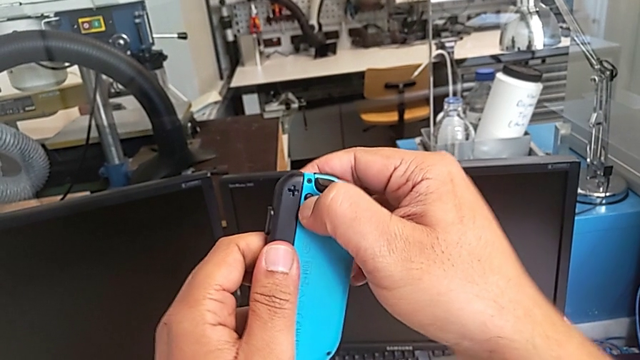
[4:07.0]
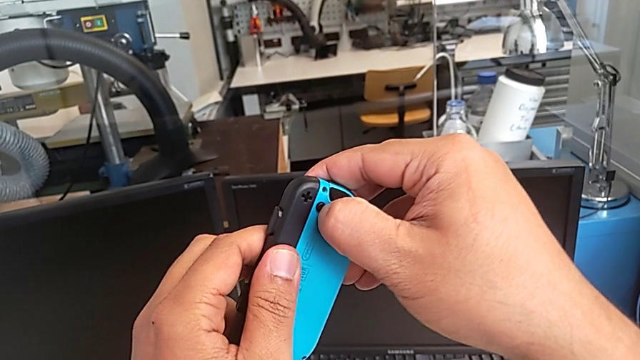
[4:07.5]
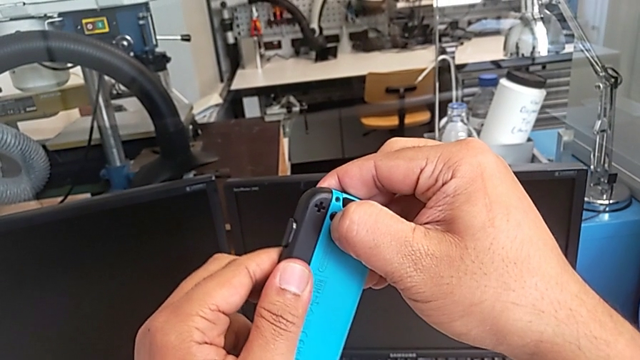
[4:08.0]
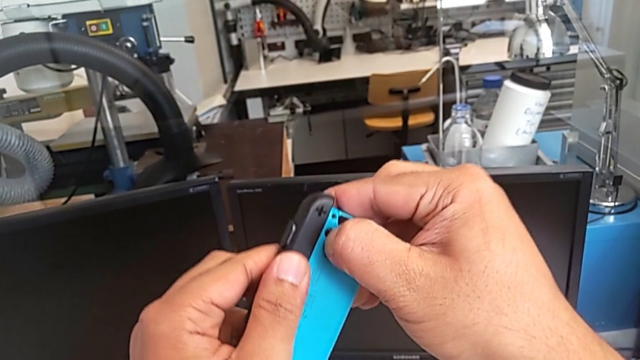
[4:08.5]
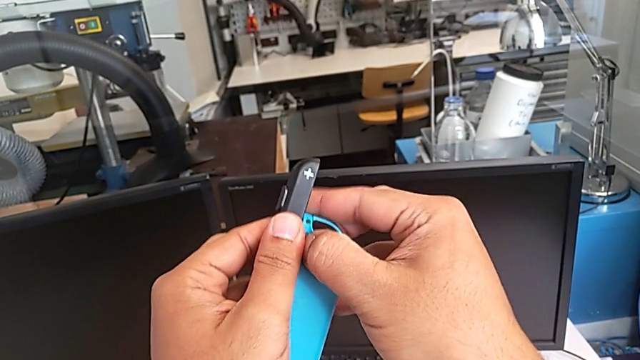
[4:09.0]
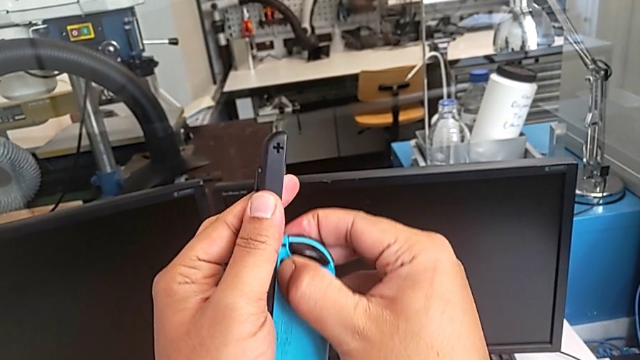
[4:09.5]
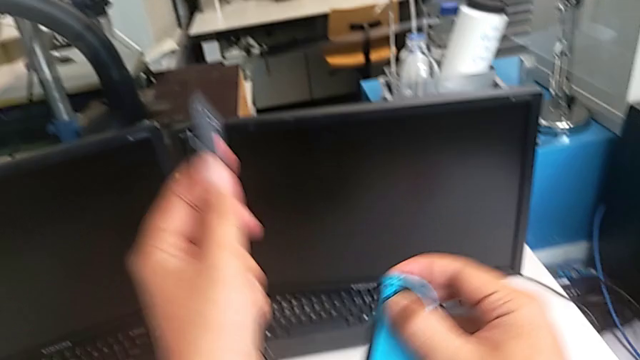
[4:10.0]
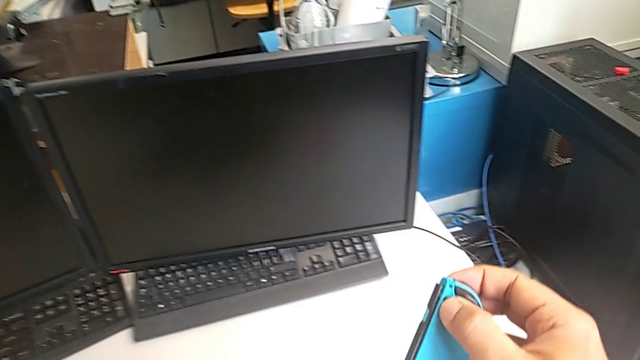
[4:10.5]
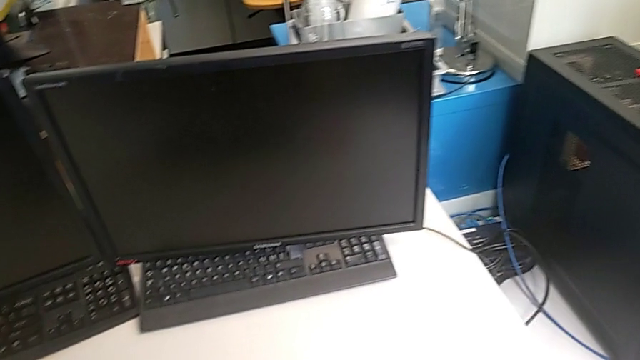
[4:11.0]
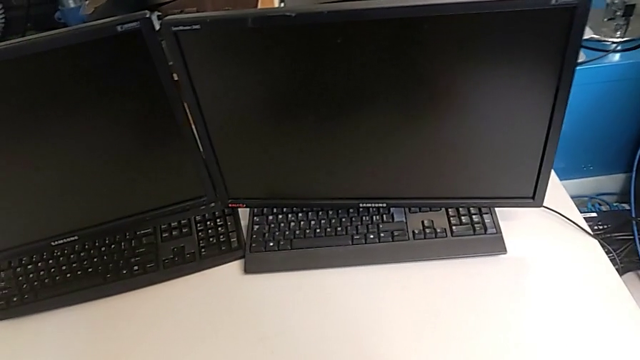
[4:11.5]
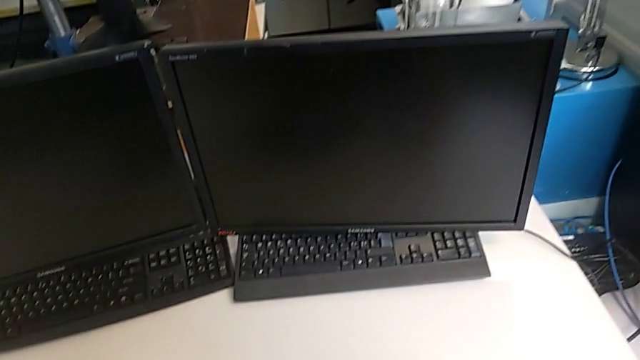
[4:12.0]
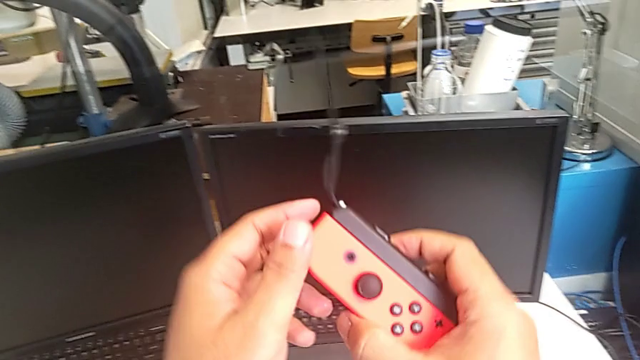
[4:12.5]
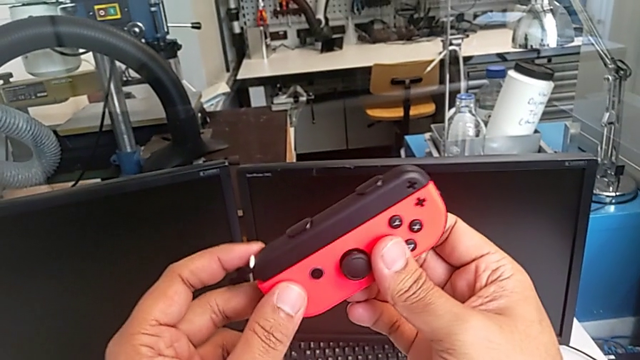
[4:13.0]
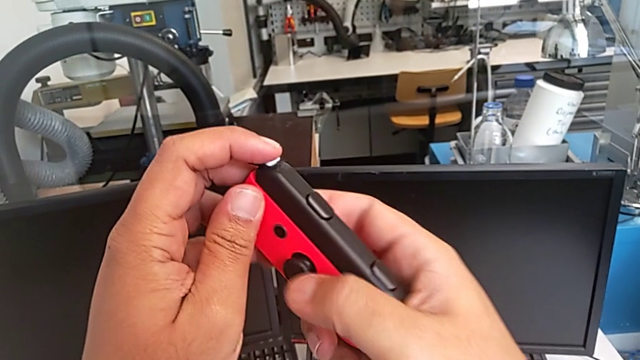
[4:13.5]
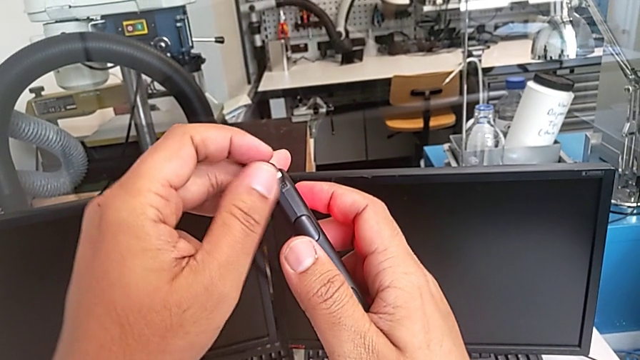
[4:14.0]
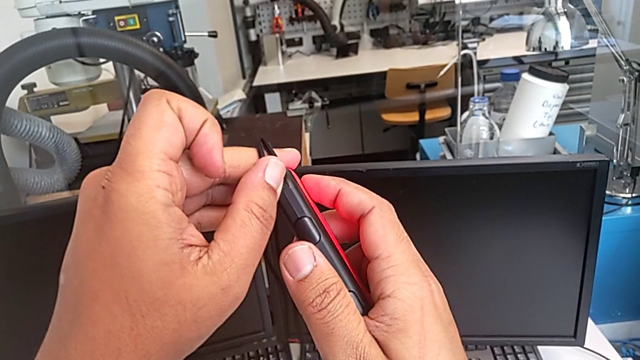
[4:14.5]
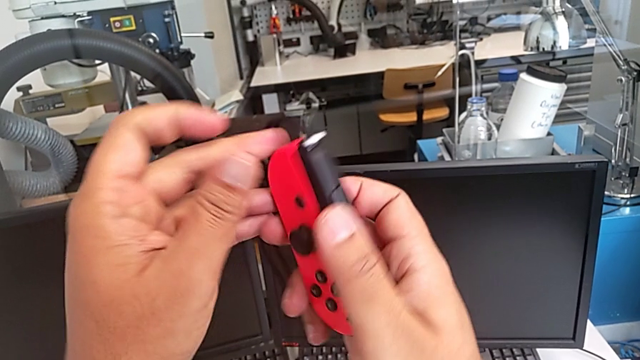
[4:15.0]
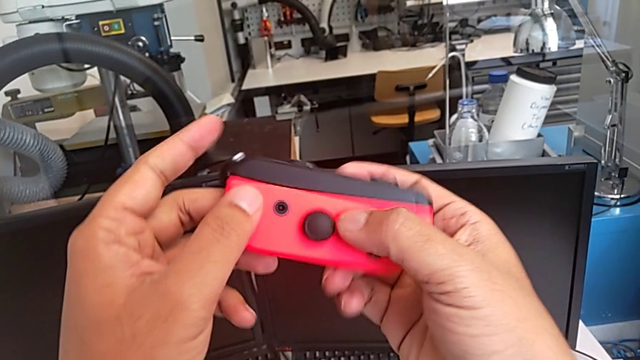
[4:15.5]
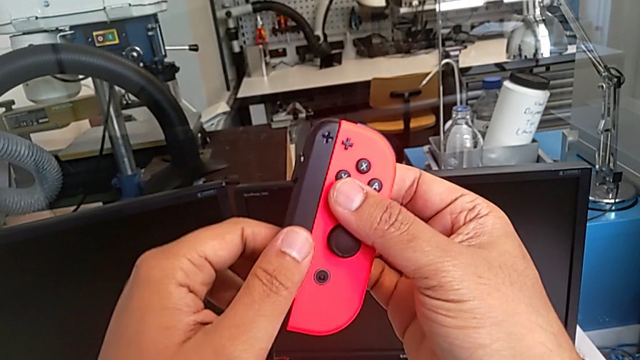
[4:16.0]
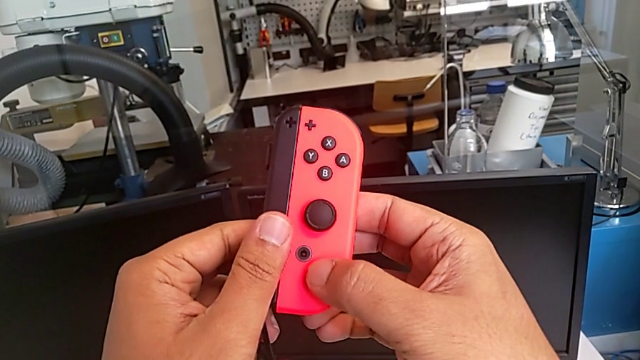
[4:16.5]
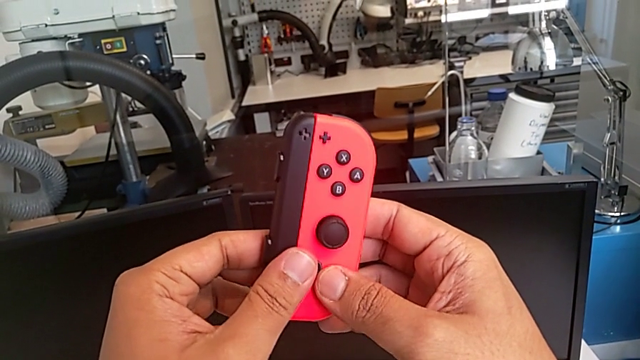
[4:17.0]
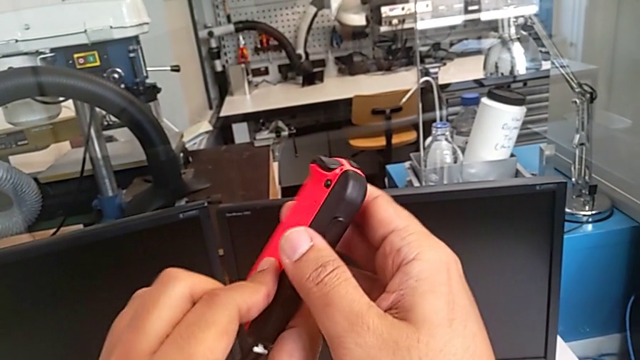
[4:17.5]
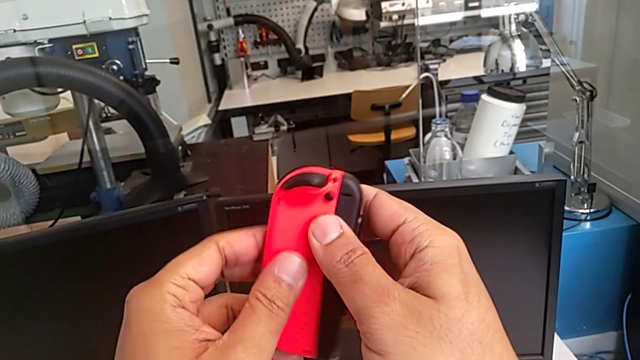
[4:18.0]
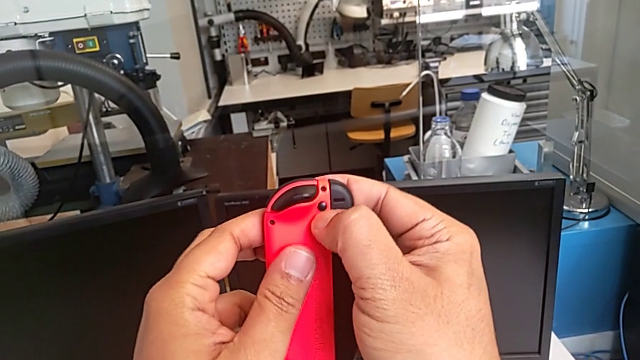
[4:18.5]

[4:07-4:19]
The camera wearer is changing the Joy-Con controllers from the comfort grip to the Nintendo Switch. They press the blue Joy-Con controller, withdraw the Joy-Con strap, drop it, drop the blue Joy-Con controller, lift the red Joy-Con controller, press the Joy-Con strap lock and rotate the red Joy-Con controller.

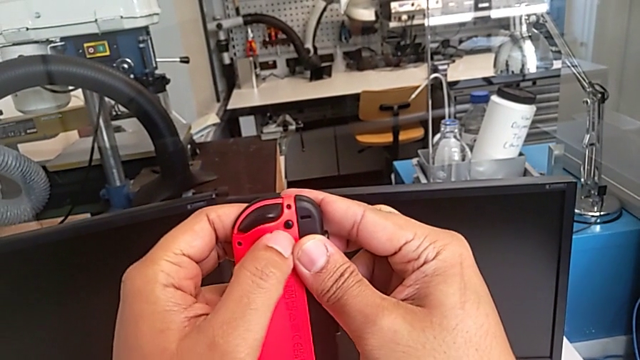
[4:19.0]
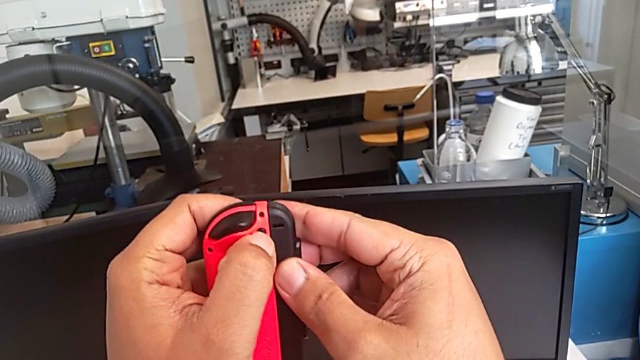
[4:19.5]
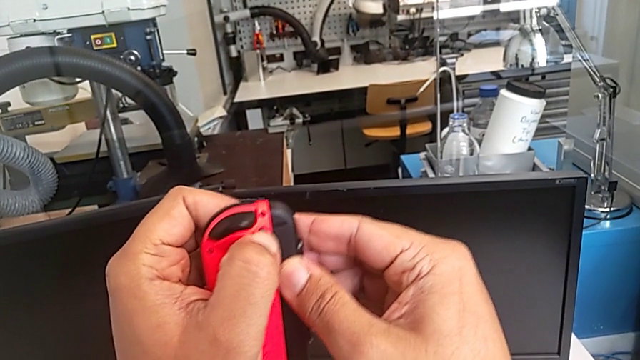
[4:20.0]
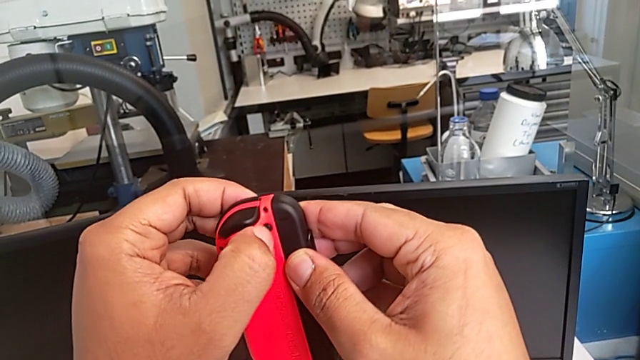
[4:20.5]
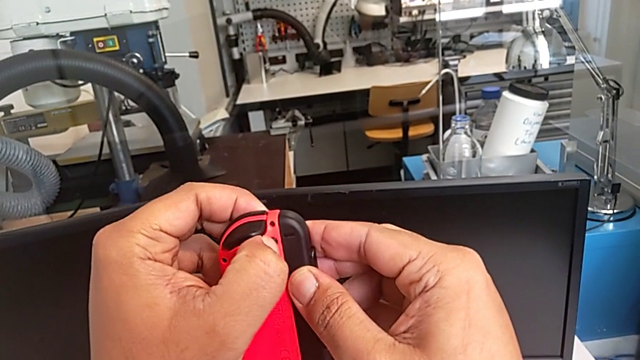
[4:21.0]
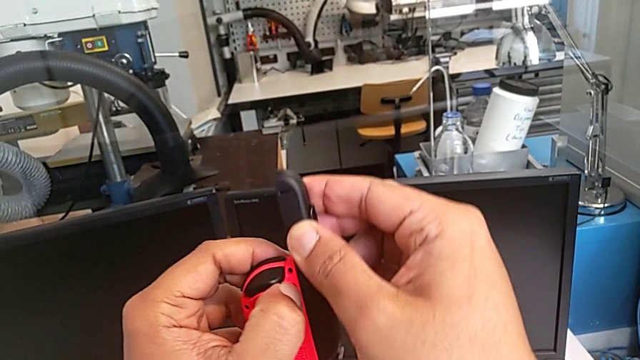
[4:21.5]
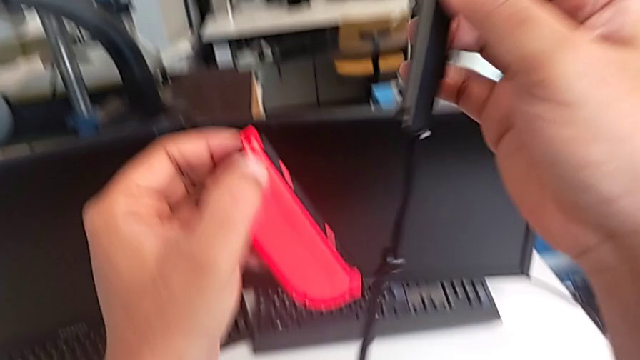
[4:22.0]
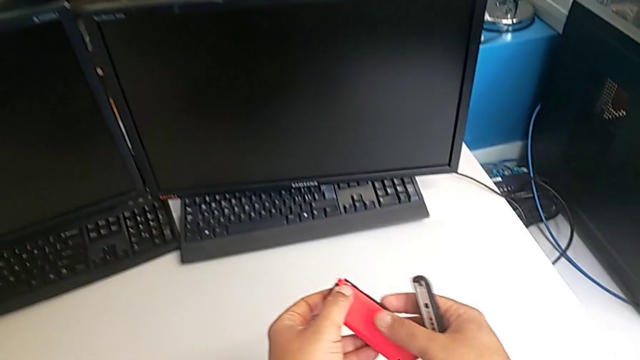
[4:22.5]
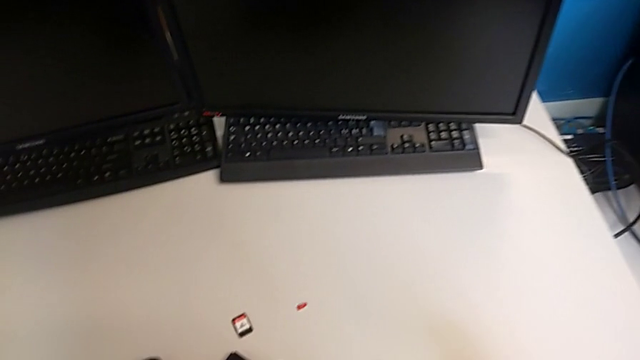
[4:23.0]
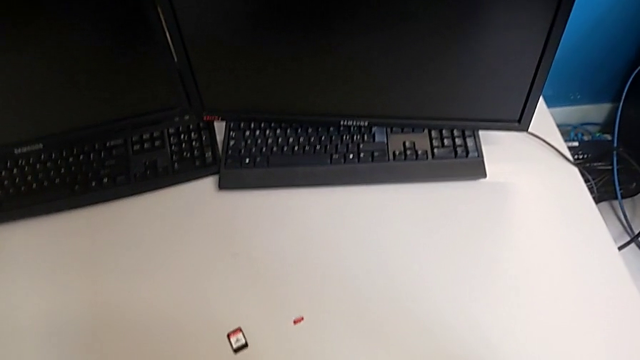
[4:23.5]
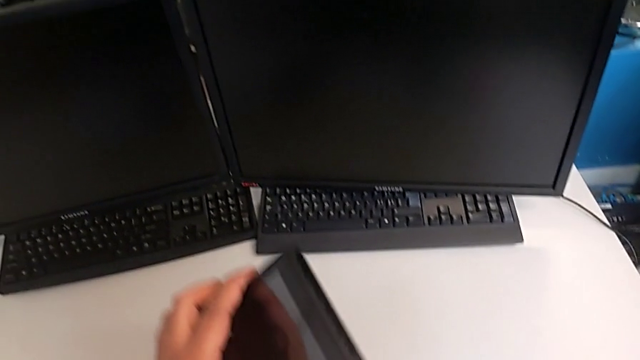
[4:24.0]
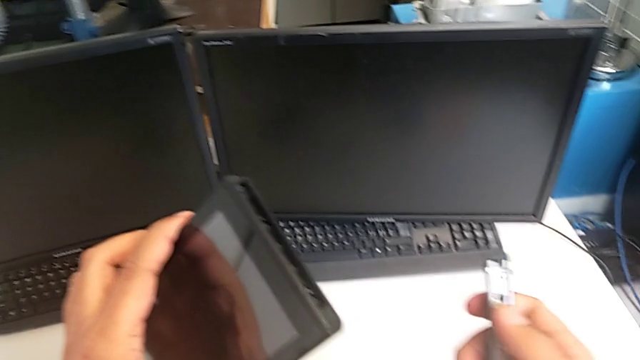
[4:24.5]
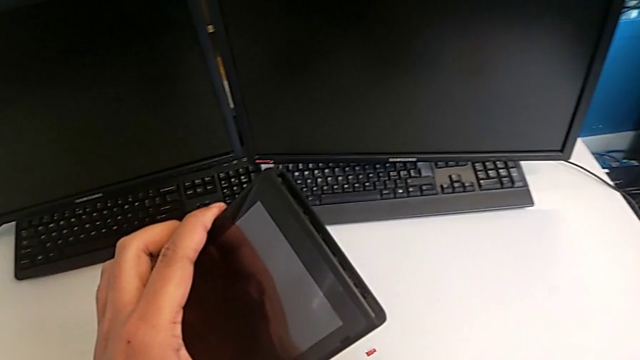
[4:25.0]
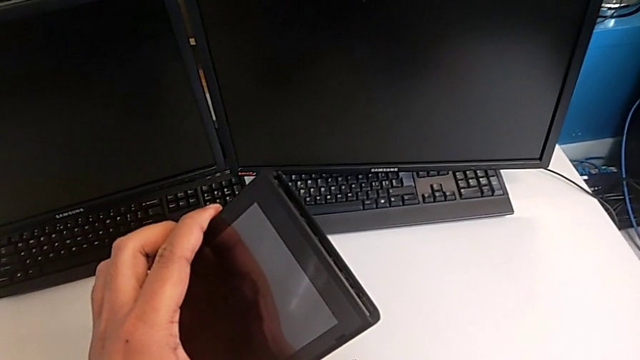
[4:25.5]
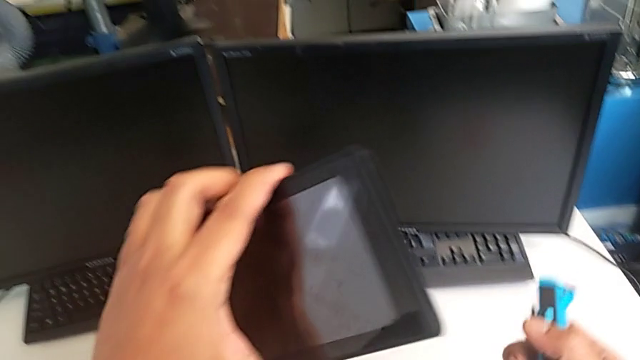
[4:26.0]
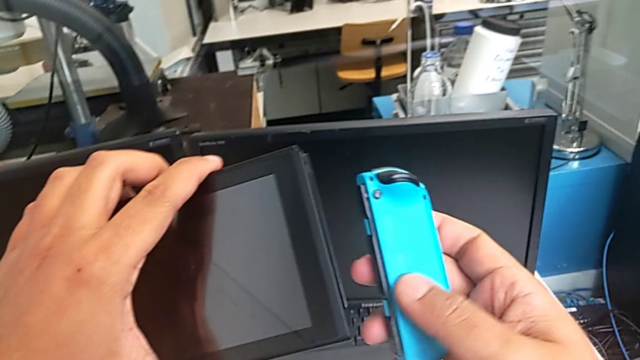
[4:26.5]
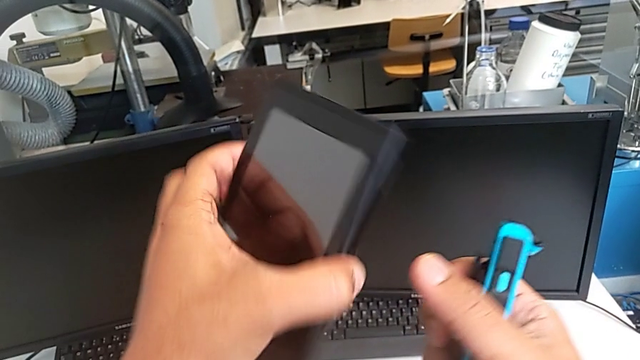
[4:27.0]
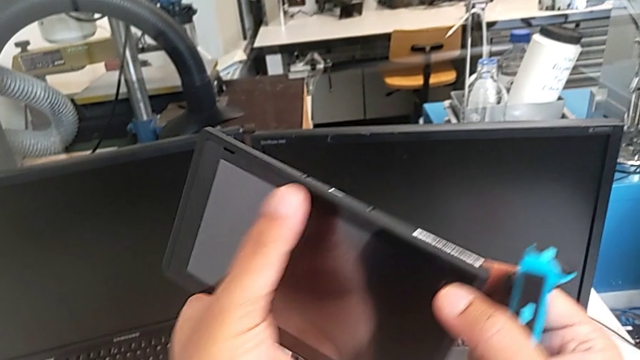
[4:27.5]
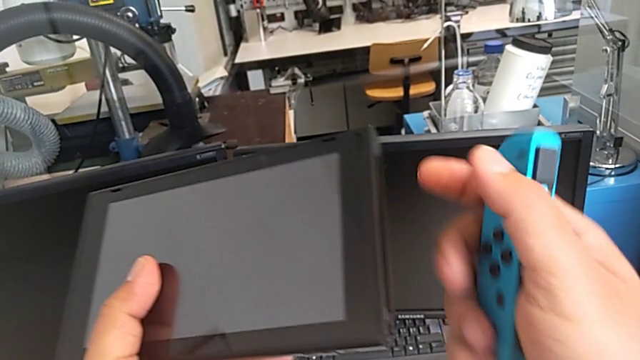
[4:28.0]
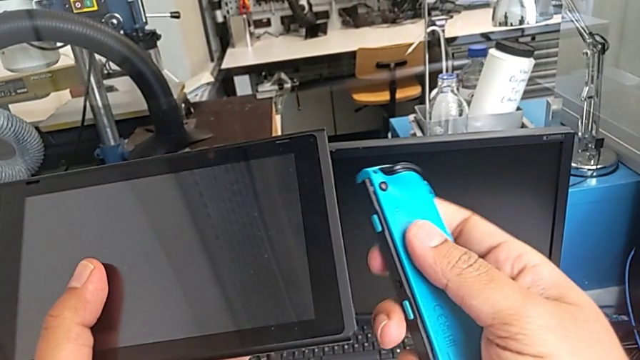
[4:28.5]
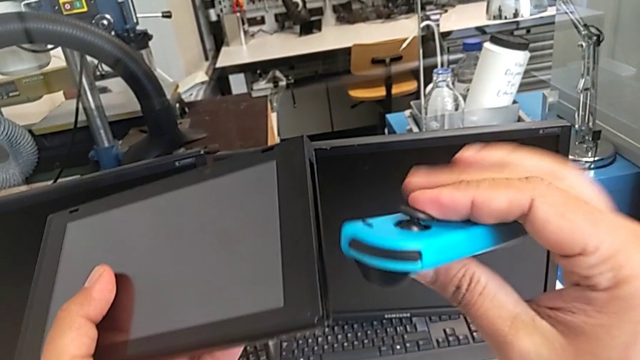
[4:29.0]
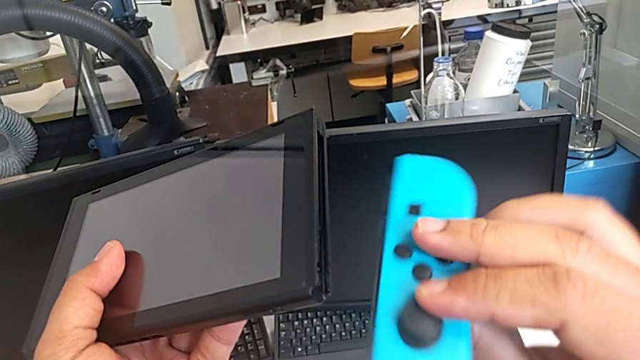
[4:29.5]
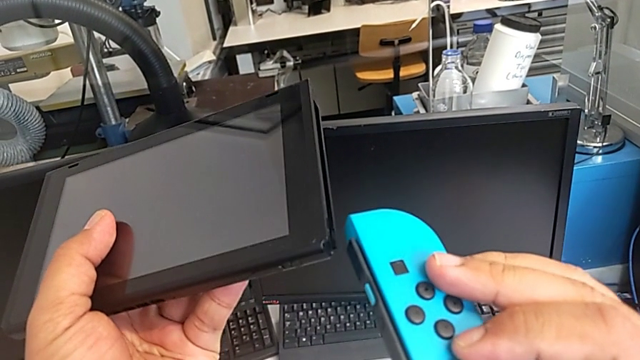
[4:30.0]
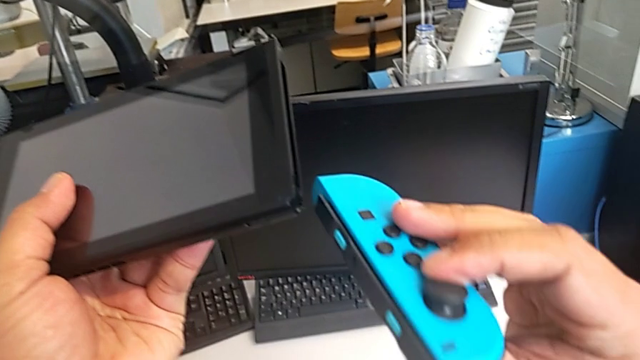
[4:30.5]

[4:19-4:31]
The camera wearer is changing the Joy-Con controllers from the comfort grip to the Nintendo Switch. They press the red Joy-Con controller, withdraw the Joy-Con strap, drop the red Joy-Con controller, drop the Joy-Con strap, lift the Nintendo Switch and lift the blue Joy-Con controller.
